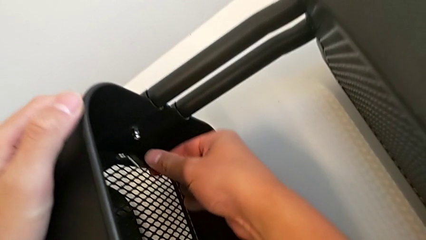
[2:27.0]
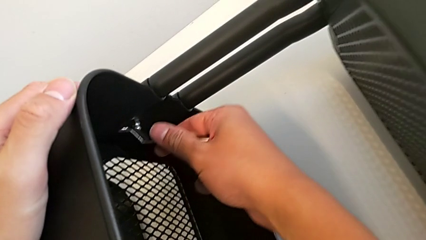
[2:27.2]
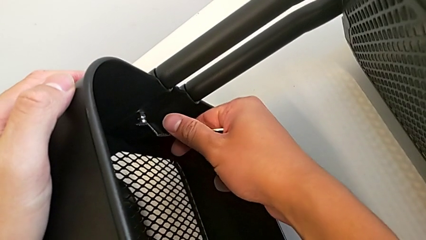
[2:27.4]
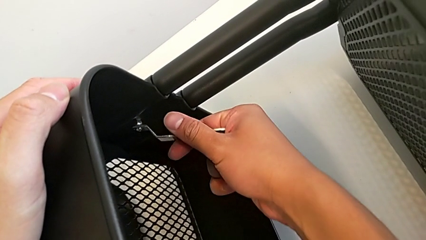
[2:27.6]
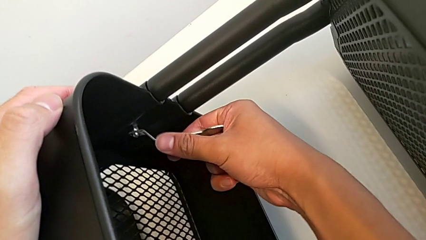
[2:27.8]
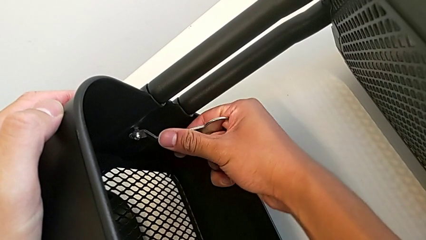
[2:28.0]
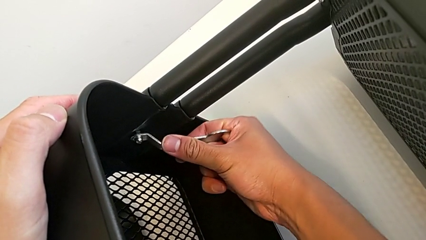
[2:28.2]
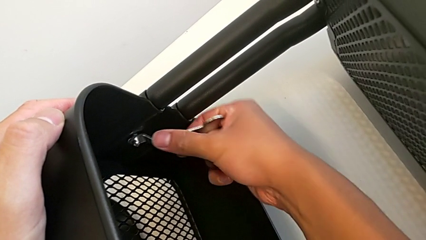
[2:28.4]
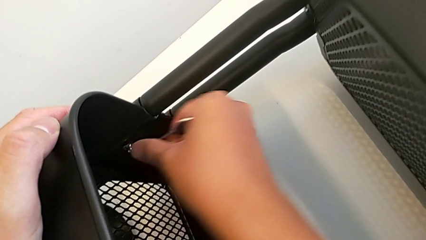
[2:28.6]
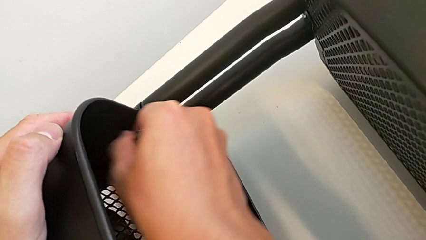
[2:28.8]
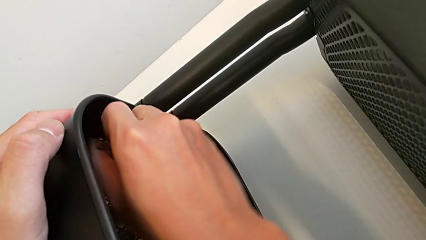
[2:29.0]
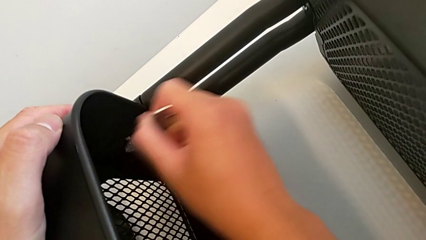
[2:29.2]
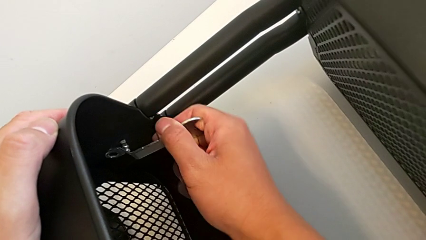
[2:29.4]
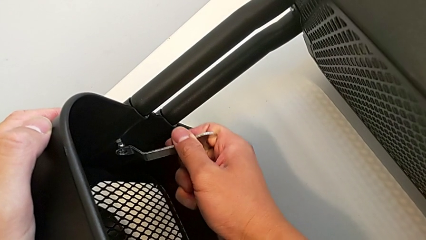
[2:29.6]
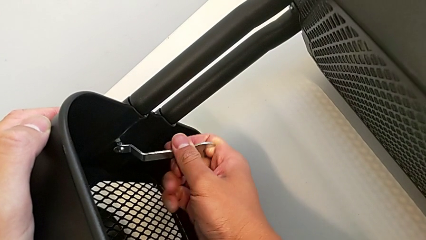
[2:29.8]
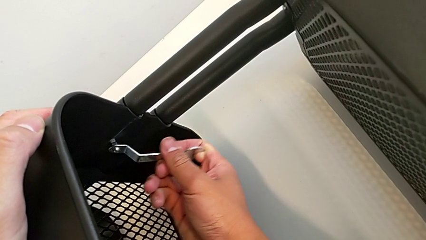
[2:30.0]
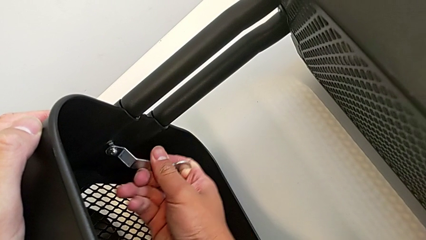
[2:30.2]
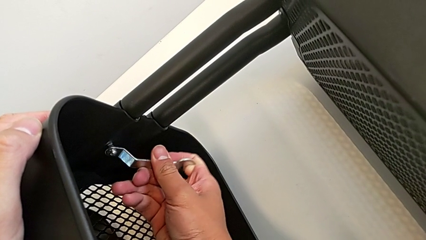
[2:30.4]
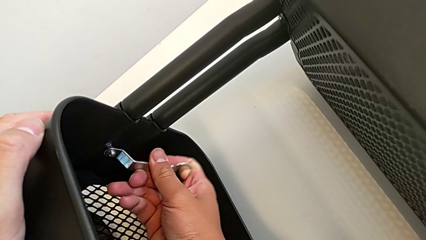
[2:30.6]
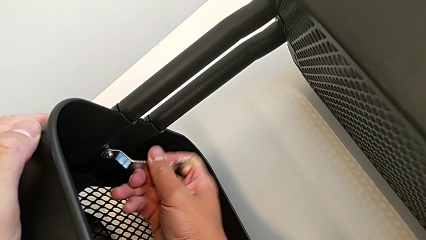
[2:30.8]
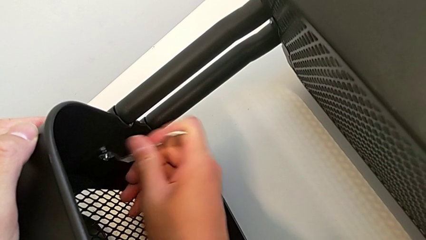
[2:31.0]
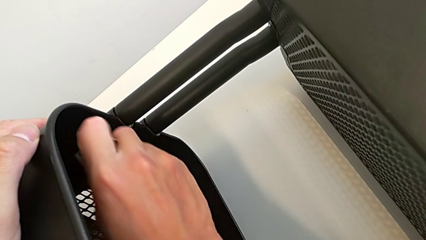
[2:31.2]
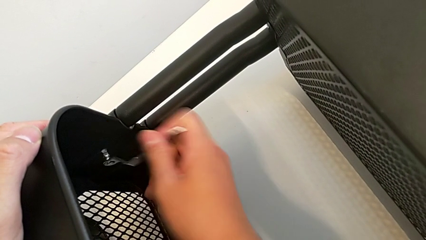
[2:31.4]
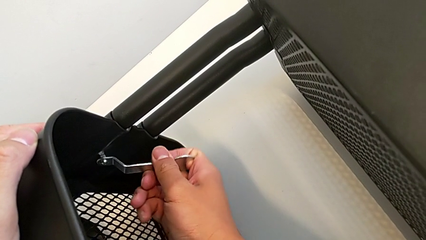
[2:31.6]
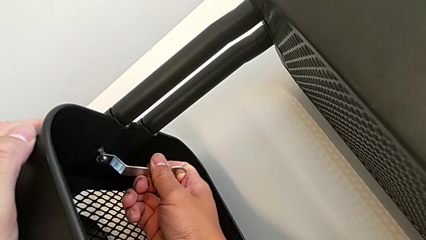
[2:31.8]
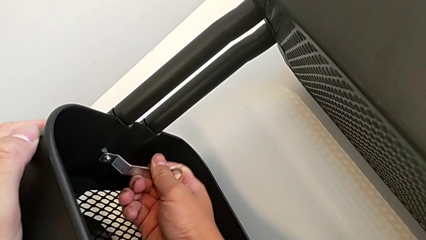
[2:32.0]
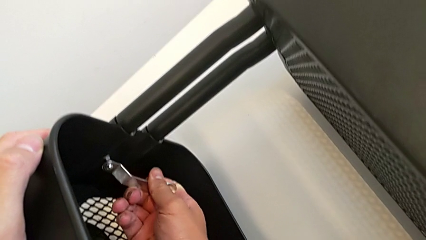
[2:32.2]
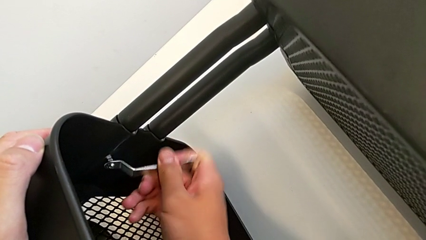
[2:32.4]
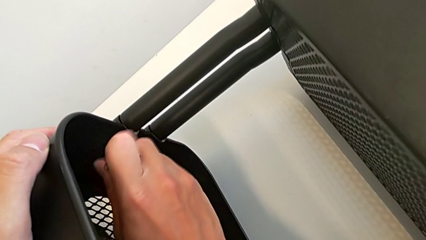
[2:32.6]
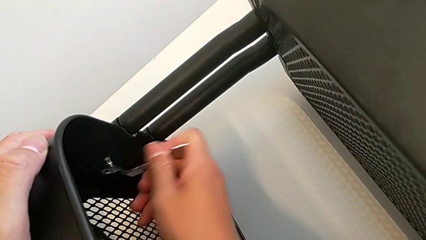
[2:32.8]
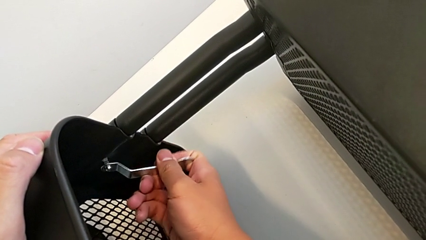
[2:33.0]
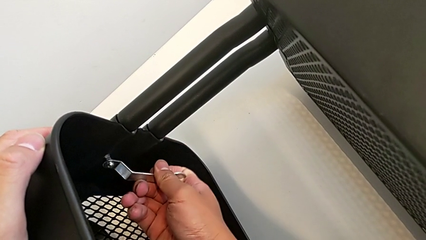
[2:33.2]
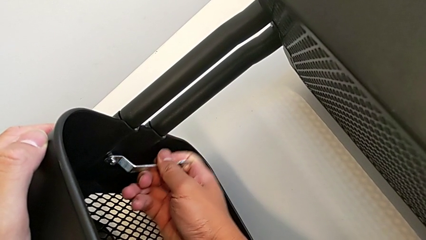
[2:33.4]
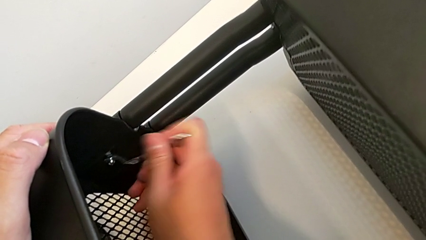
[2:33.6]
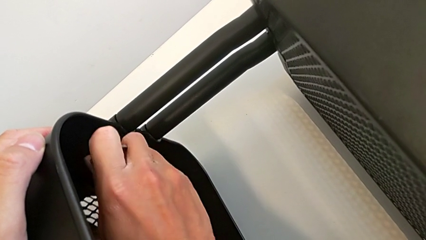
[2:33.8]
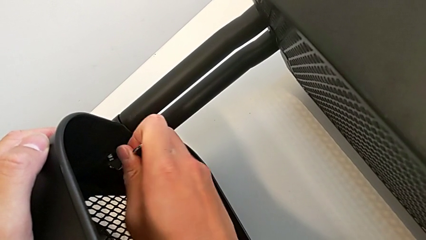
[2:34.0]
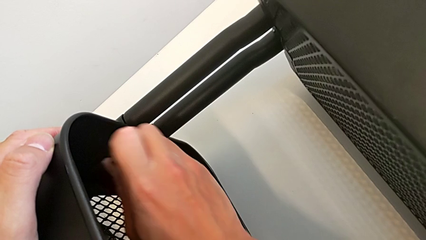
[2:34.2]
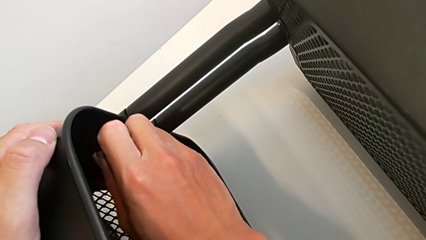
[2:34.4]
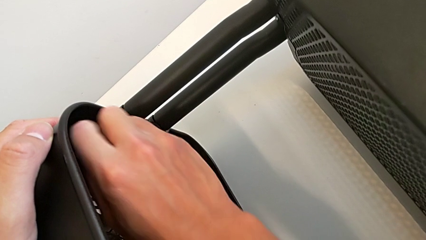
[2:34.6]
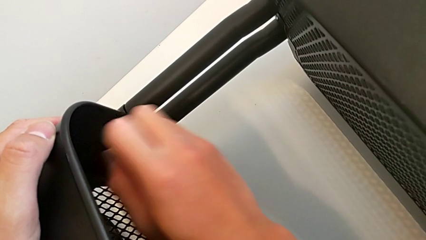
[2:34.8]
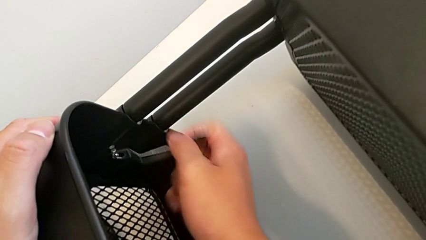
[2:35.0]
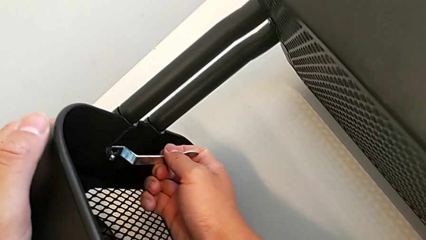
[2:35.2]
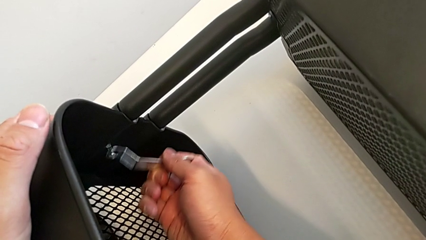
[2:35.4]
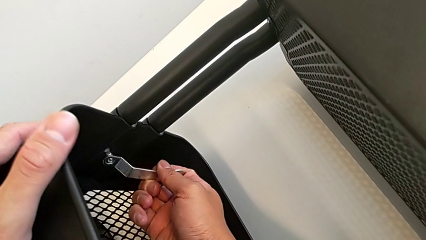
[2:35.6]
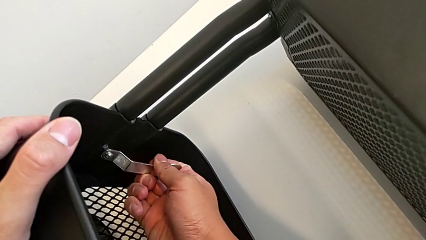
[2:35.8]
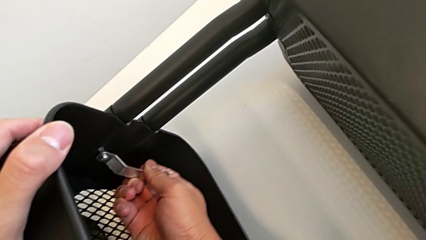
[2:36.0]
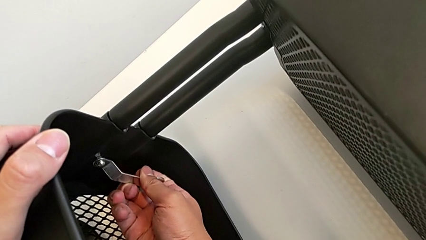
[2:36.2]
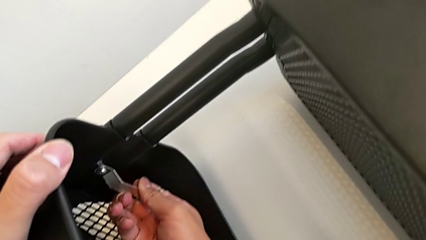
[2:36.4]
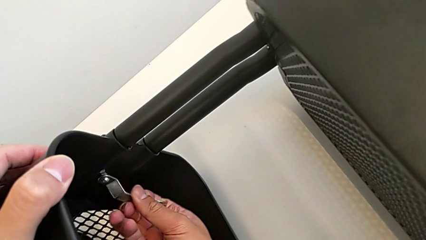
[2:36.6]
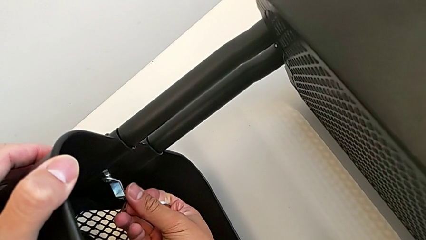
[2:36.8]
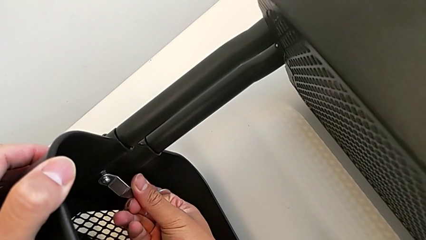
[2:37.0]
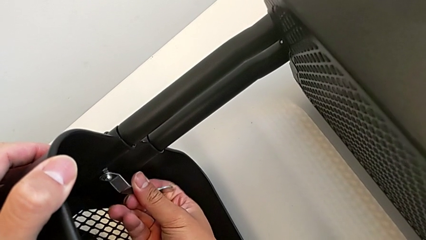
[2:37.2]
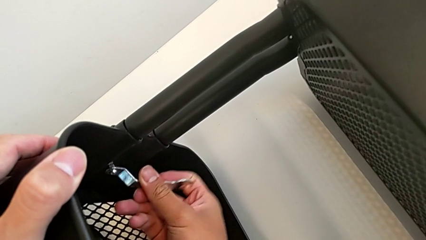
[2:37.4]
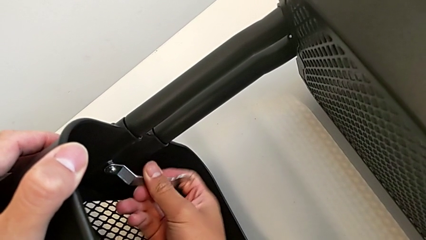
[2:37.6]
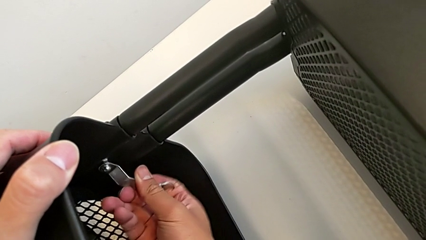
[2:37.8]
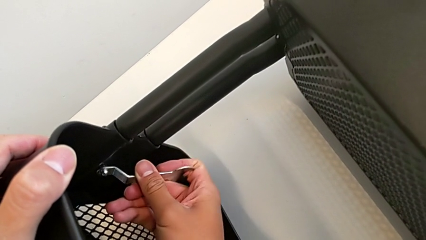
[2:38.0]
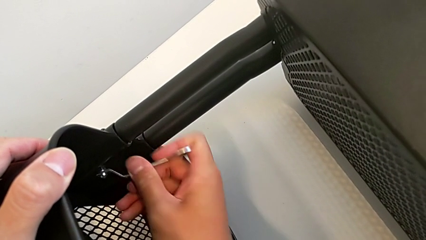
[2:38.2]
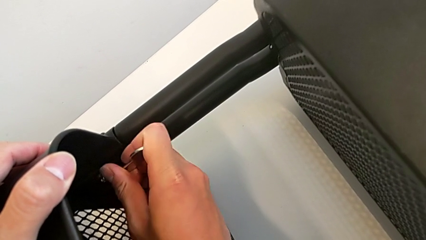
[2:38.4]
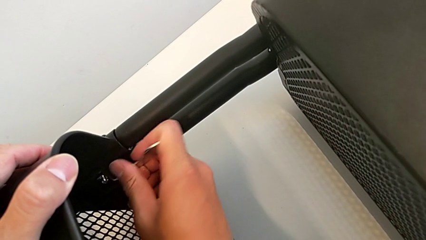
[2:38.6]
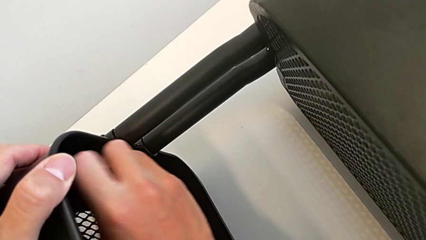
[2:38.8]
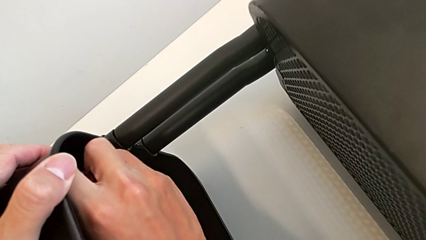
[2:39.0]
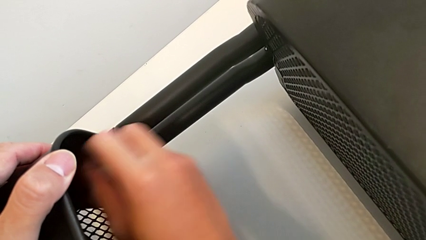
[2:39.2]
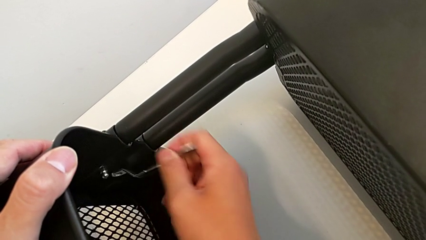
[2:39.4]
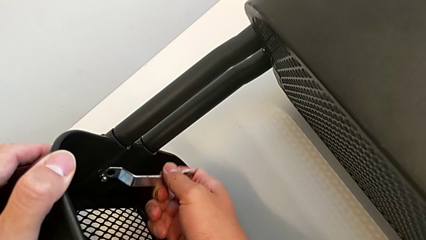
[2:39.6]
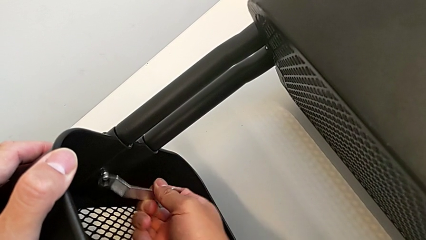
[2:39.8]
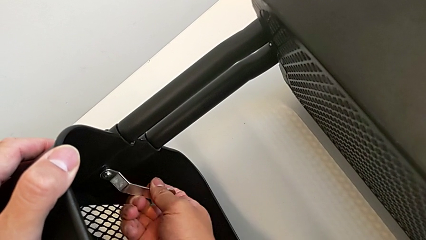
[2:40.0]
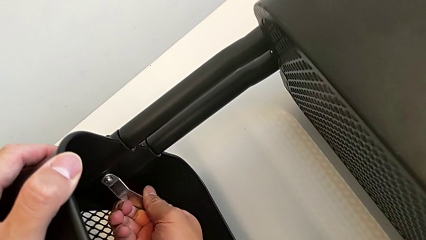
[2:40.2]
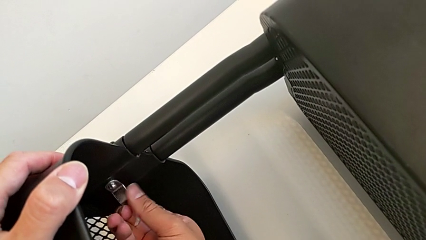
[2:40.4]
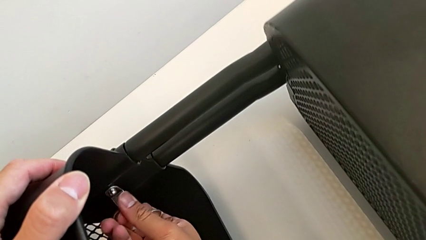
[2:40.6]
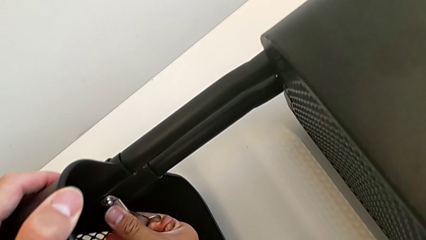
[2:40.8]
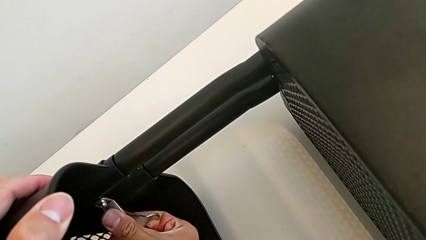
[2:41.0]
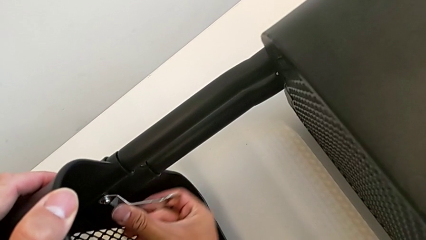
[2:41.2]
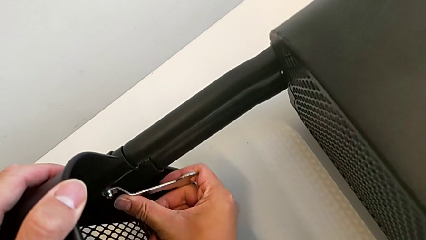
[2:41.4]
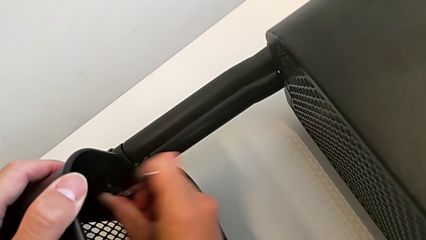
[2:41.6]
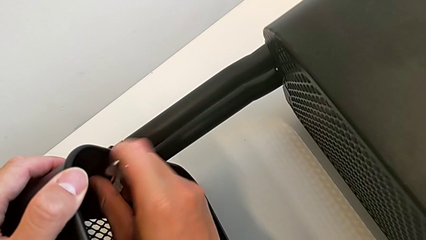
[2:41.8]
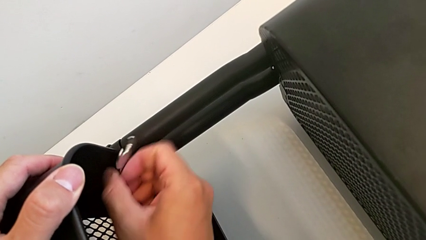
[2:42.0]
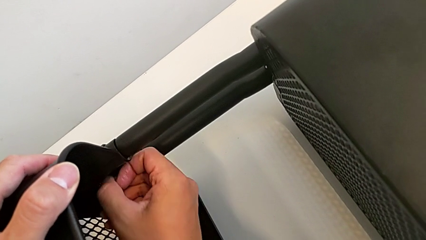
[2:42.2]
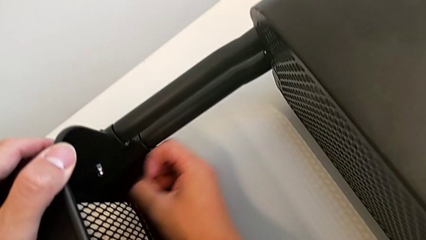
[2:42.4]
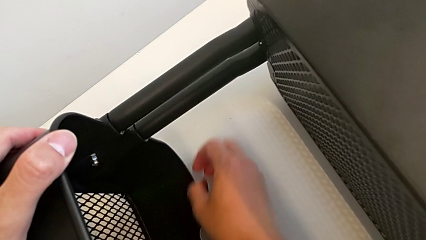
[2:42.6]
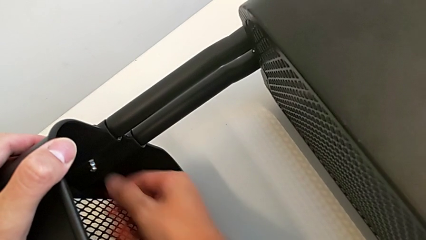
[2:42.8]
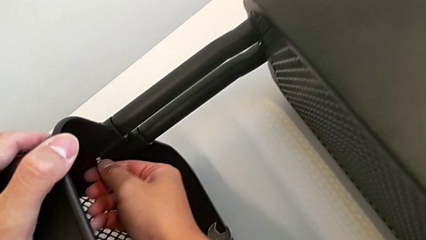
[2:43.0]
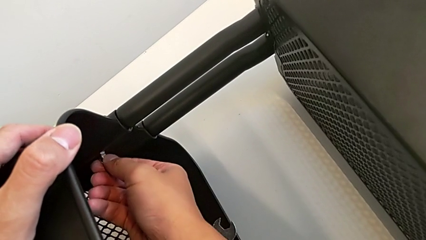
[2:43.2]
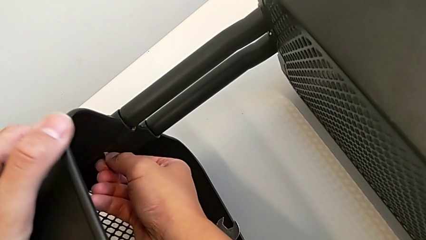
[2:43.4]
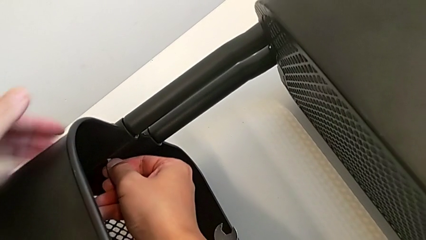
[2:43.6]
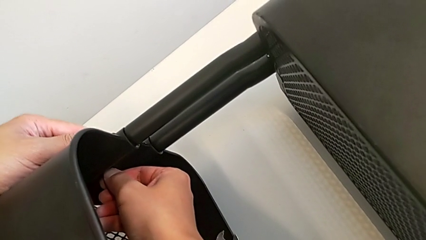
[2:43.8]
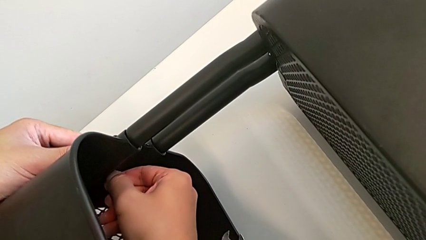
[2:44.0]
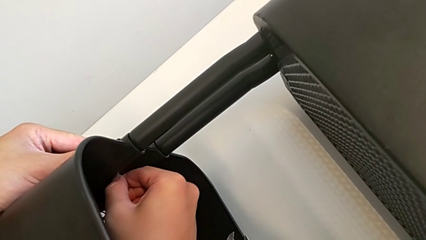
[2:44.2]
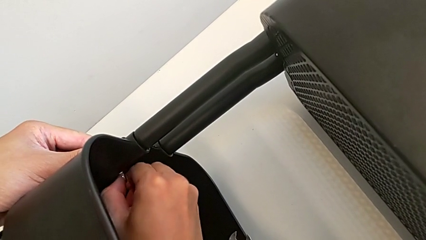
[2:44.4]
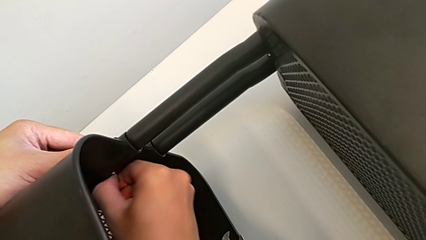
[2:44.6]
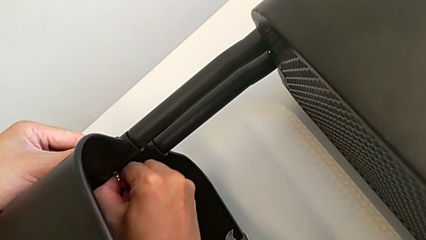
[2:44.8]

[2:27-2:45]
The camera wearer is trying to unscrew the middle tray of the rolling cart. They insert the screwdriver, unscrew the hexagon cap nut, wrongly drop the hexagonal wrench and unscrew the hexagon cap nut.
